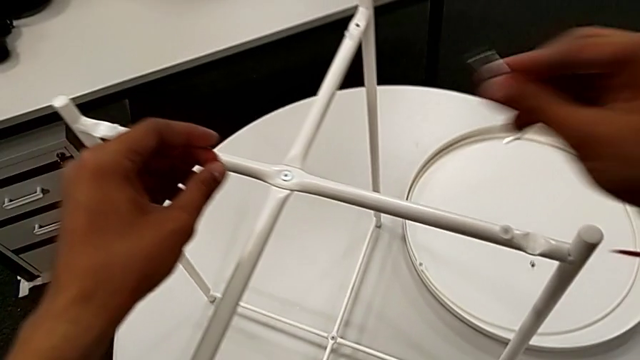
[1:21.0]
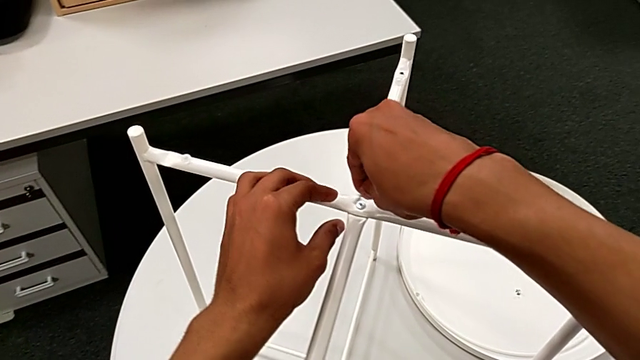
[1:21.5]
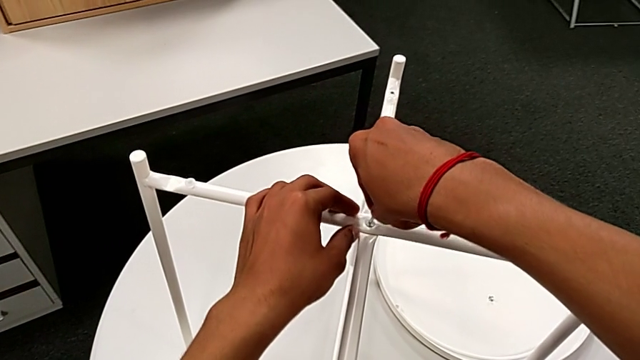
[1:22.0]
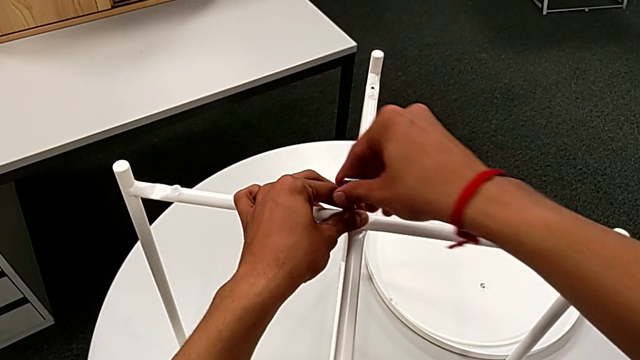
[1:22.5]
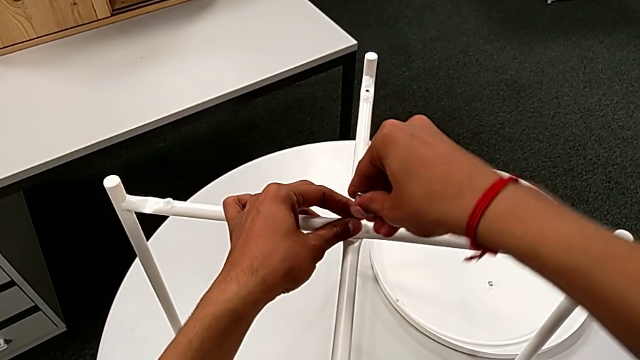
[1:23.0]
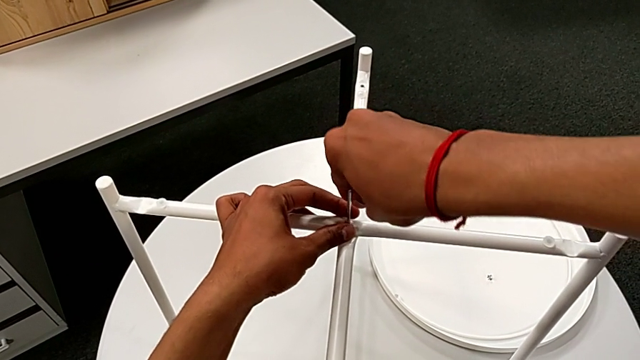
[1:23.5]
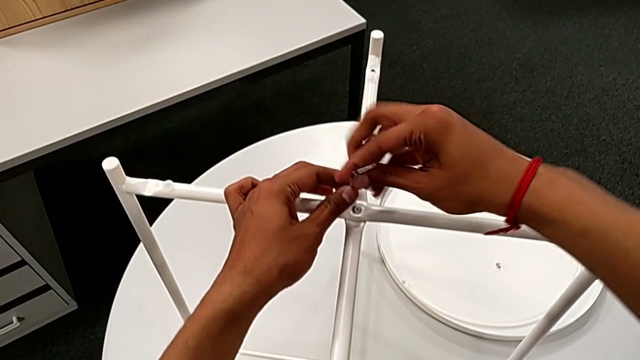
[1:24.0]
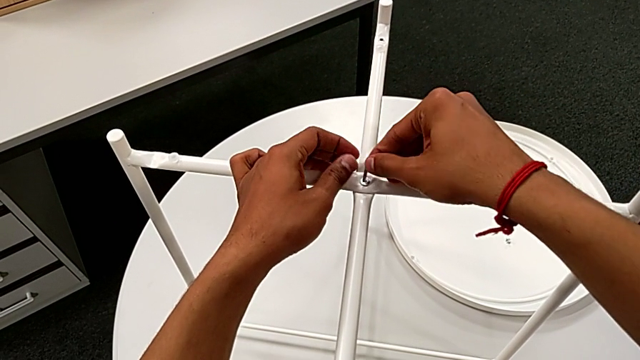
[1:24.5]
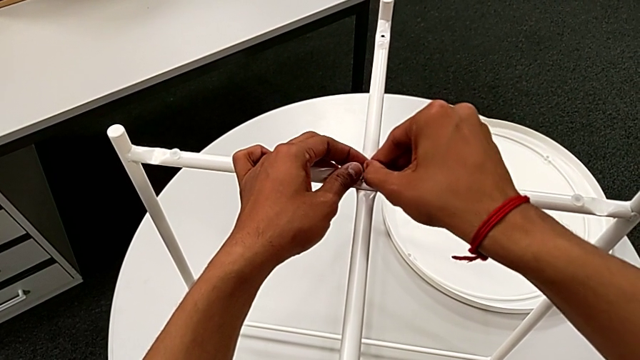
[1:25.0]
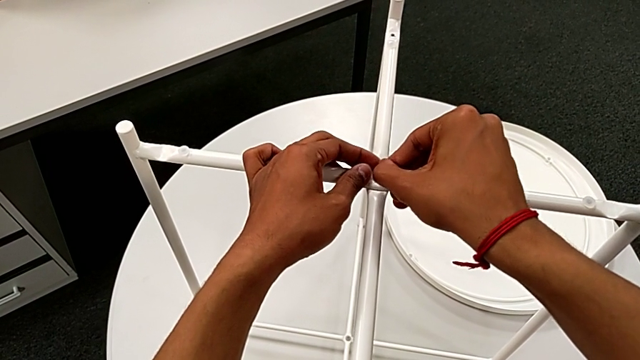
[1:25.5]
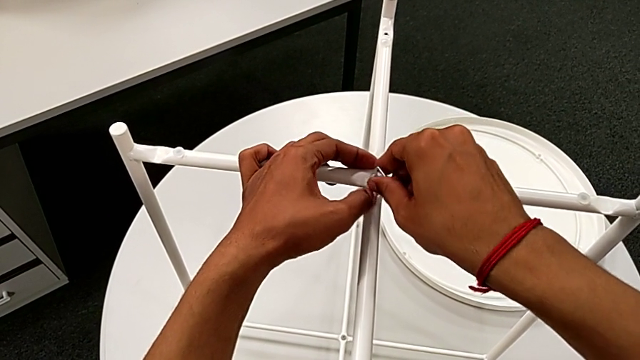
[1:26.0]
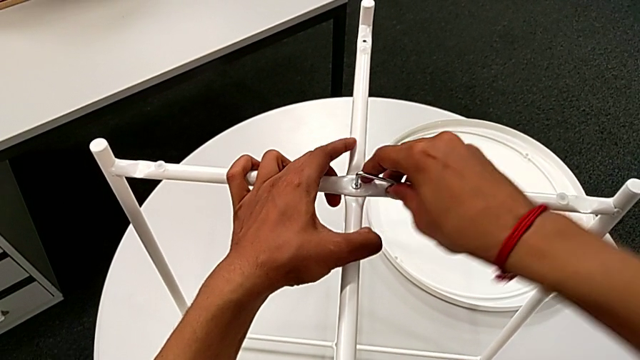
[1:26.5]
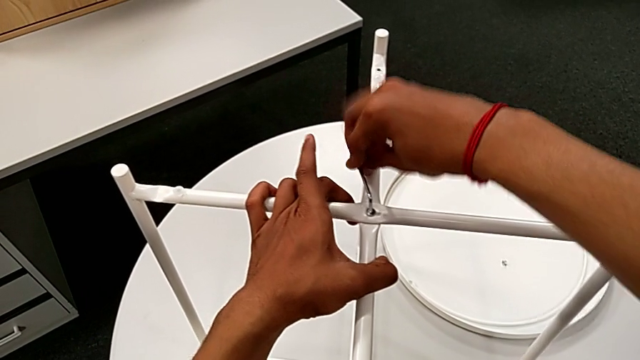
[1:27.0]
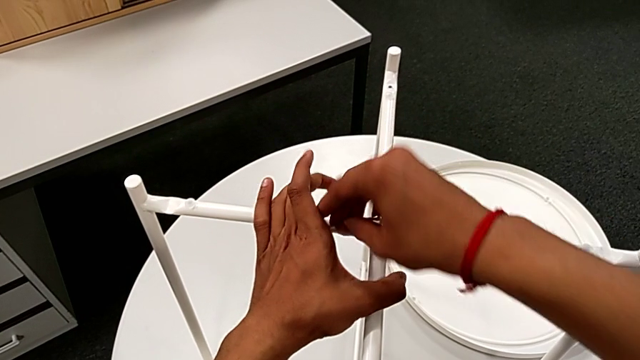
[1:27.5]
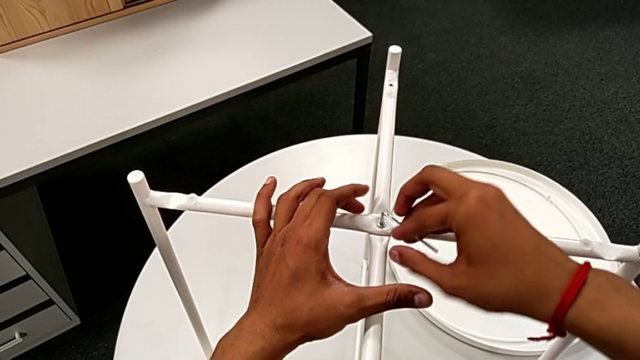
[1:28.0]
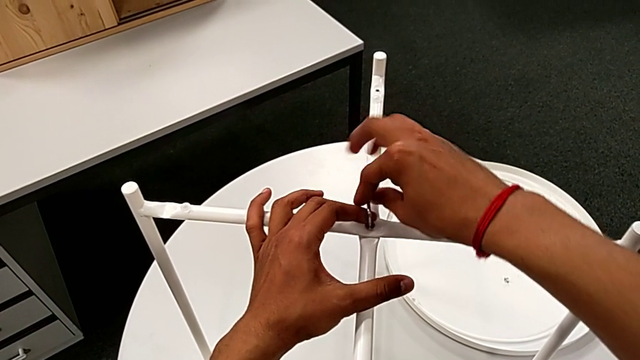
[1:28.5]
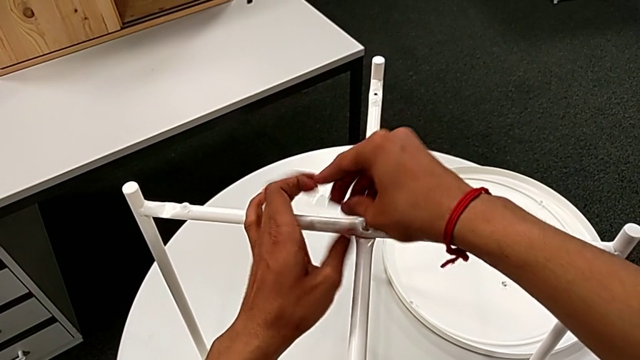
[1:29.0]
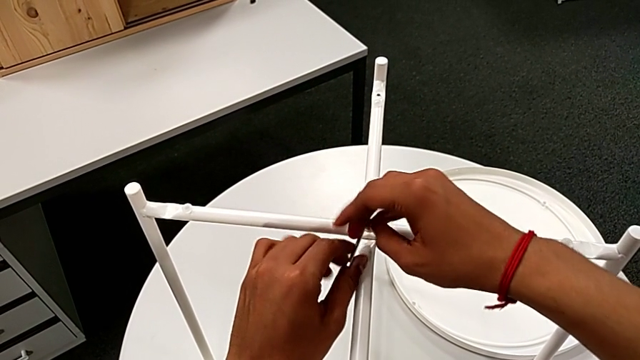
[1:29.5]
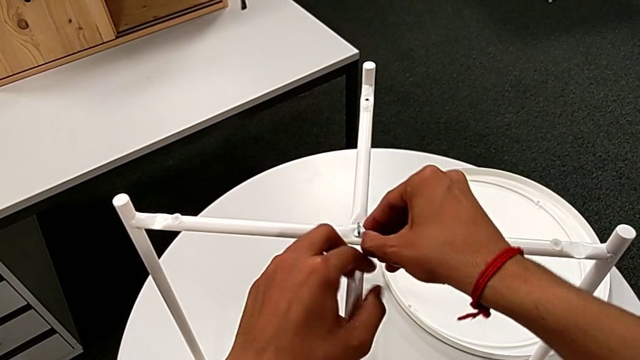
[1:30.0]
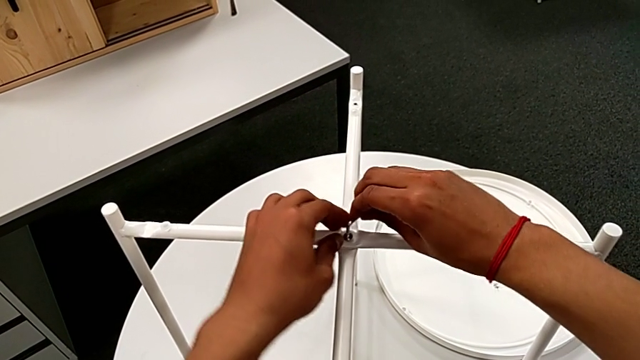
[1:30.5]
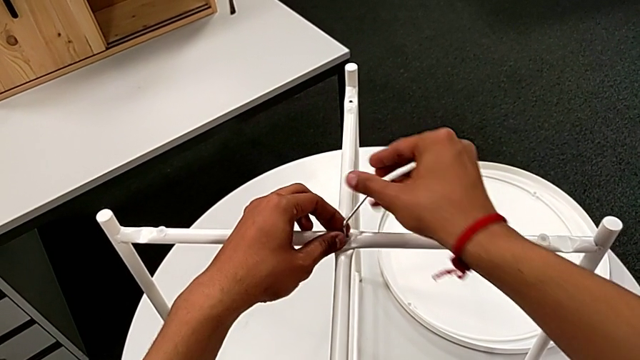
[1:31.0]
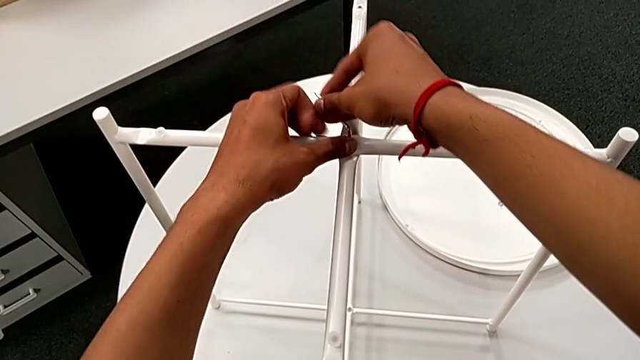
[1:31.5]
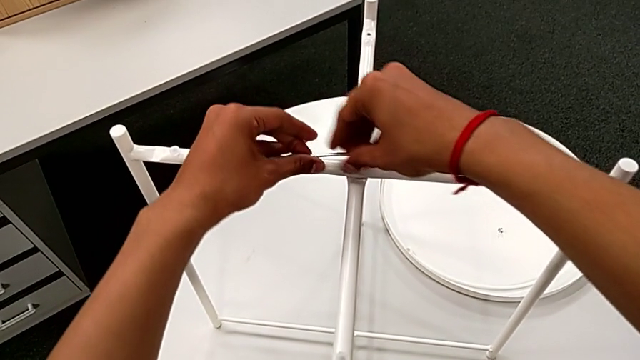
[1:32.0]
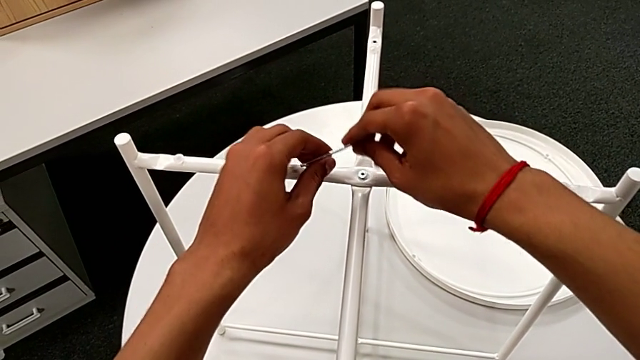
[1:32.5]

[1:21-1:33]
The camera wearer is unscrewing the head sockets from the base. They approach the hex socket head, insert the Allen wrench, unscrew the hex socket head, withdraw the Allen wrench, rotate it, insert it, unscrew the hex socket head and withdraw the Allen wrench.

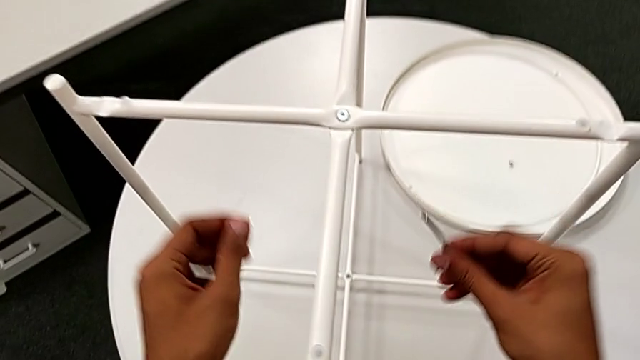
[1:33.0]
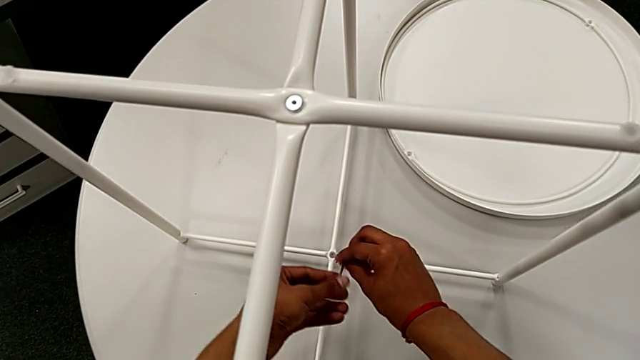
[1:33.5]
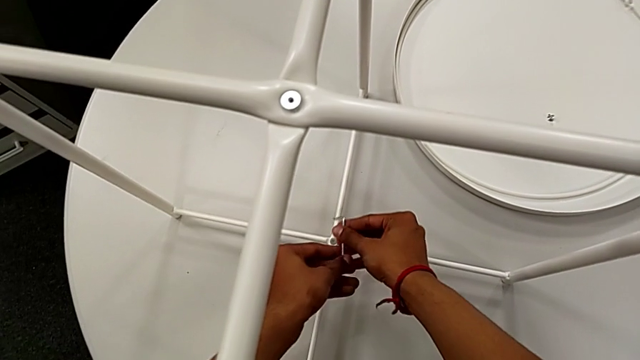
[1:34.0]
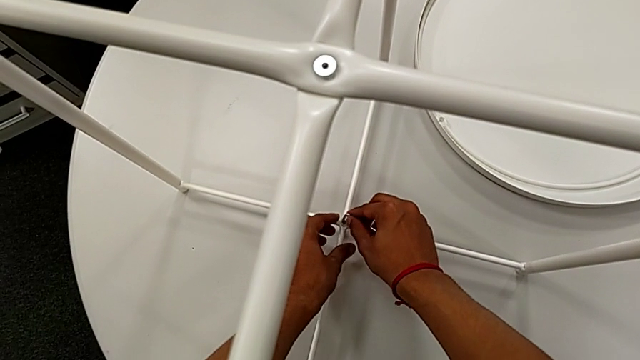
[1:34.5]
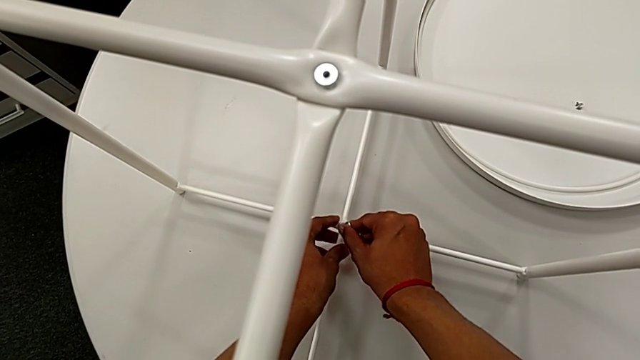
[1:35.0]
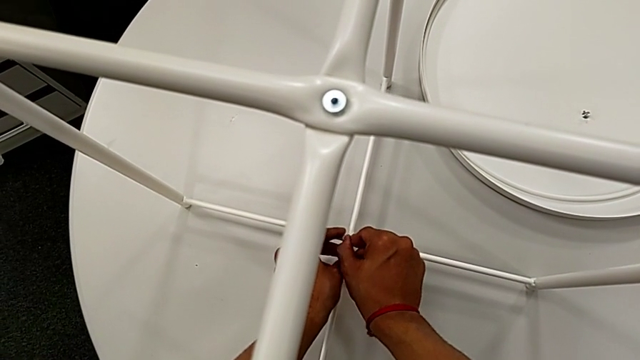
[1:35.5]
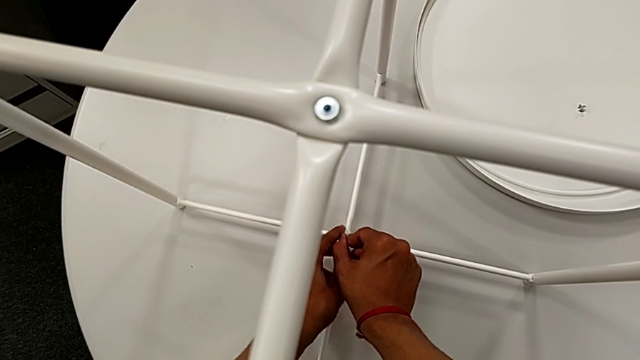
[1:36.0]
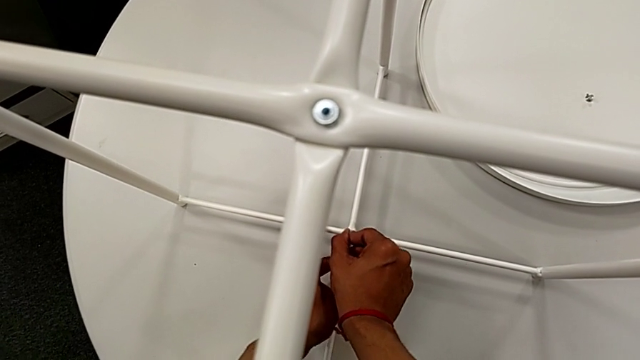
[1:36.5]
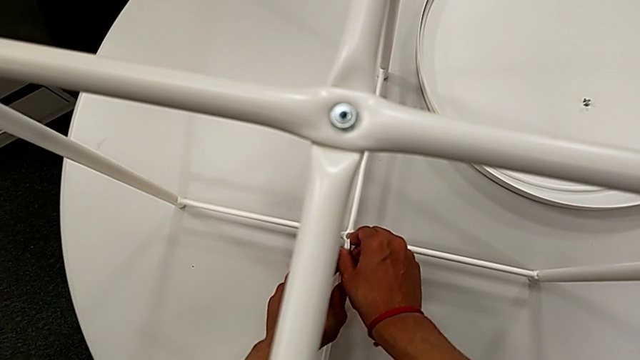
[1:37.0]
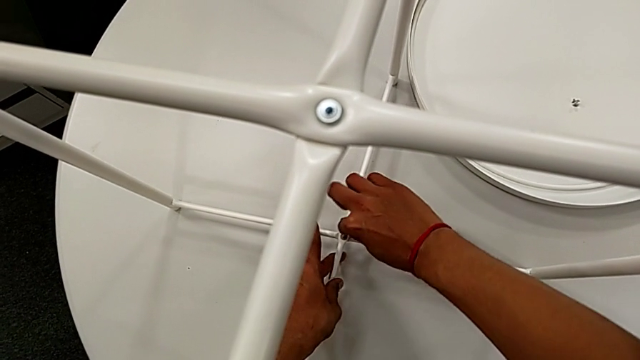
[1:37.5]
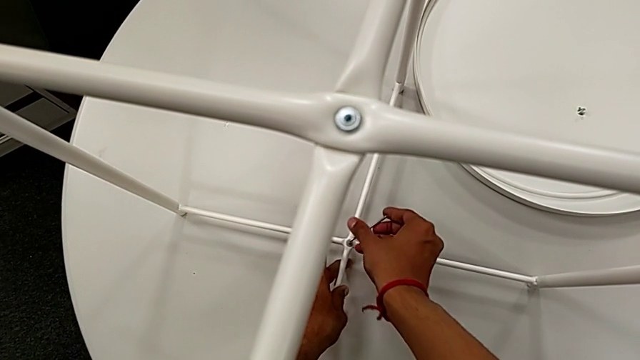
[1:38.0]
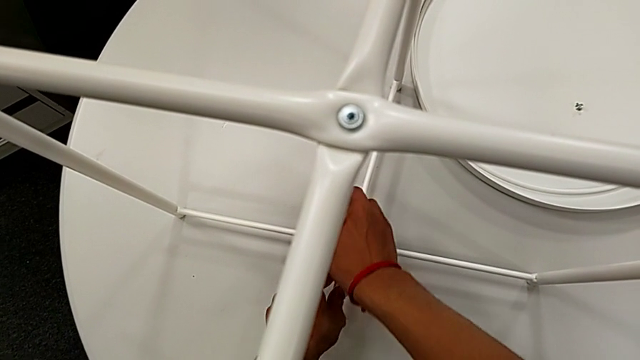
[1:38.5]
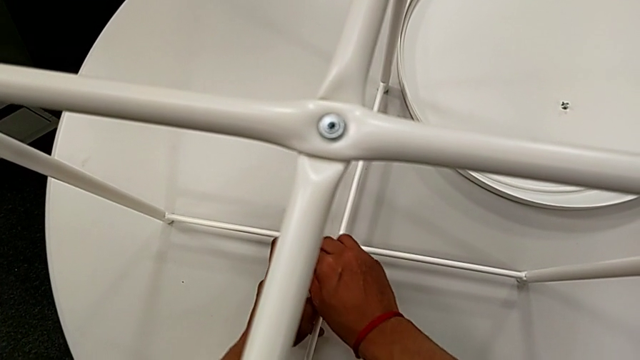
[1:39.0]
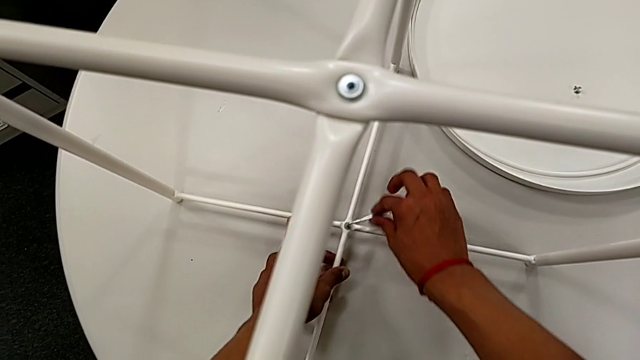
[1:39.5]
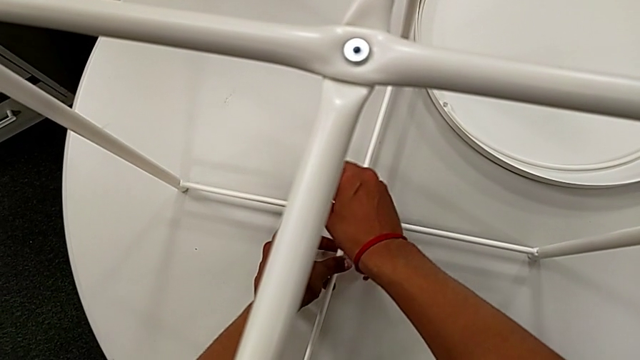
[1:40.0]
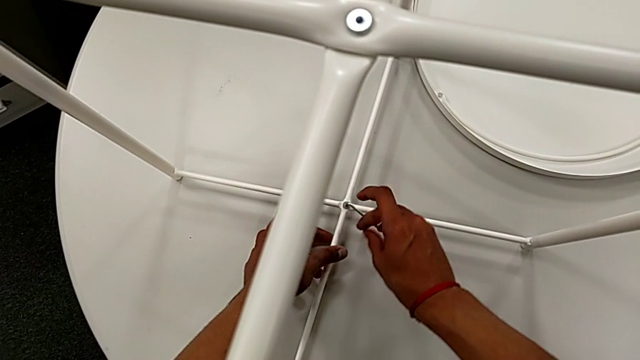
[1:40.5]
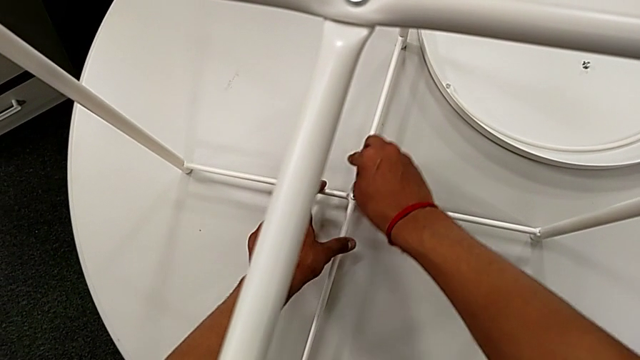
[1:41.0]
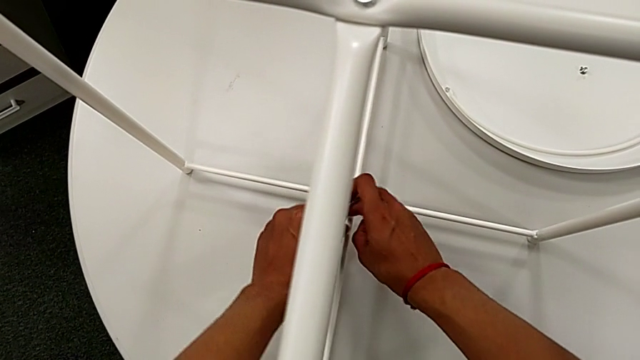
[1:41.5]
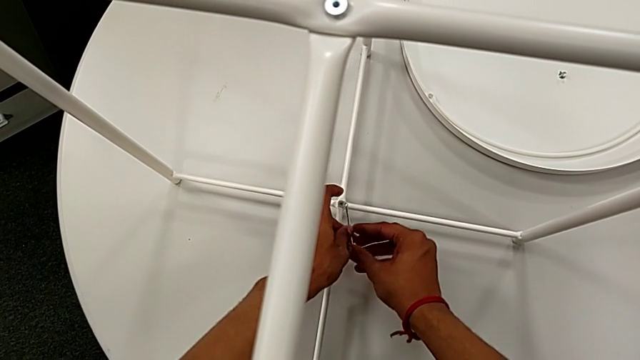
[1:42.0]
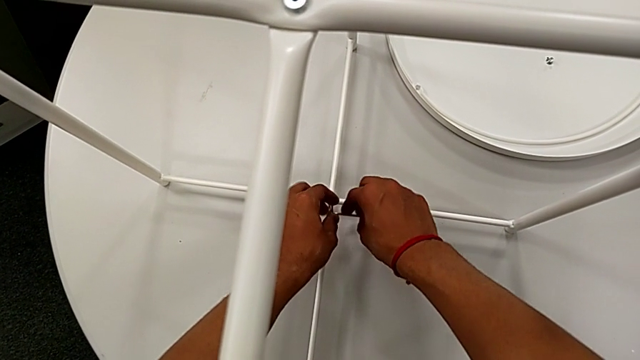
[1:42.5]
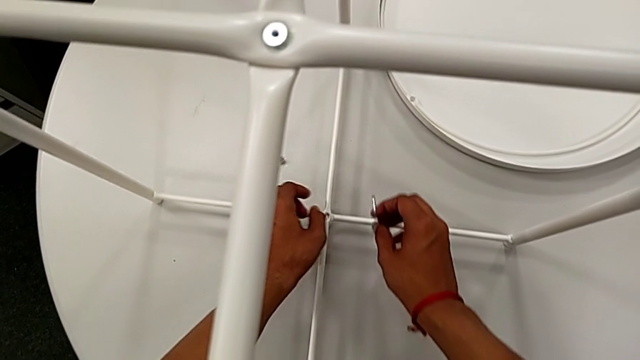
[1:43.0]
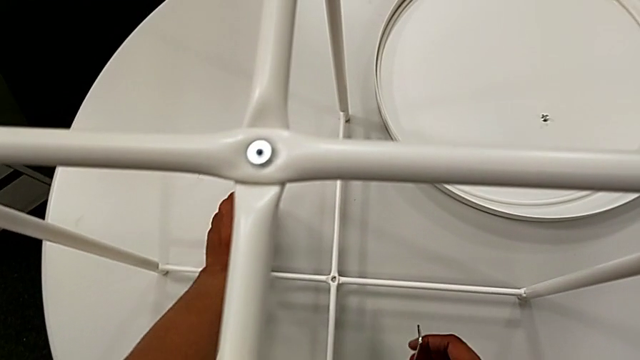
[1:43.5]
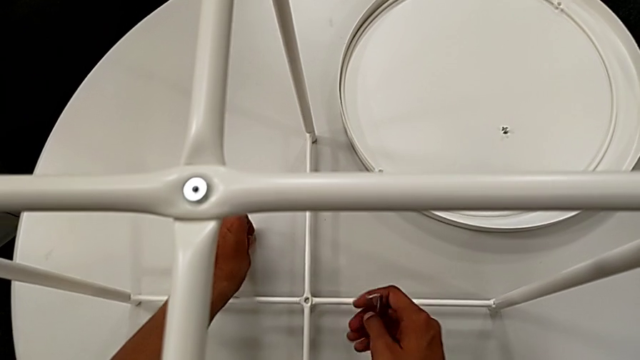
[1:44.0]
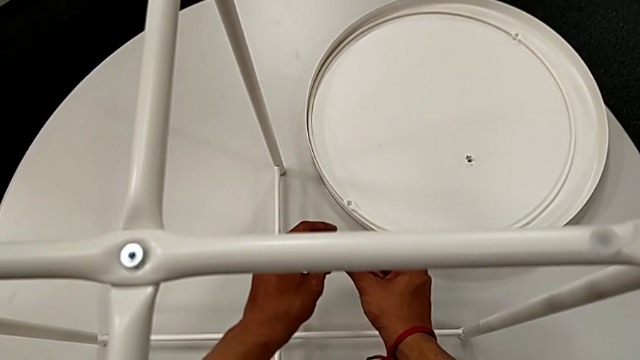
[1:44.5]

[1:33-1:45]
The camera wearer is unscrewing the head sockets from the base. They approach the hex socket head, insert the Allen wrench, unscrew the hex socket head, withdraw the Allen wrench with the right hand, wrongly drop the hex socket head with the right hand and grab it twice.
